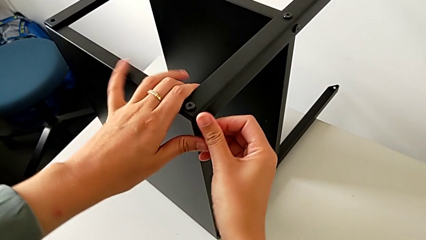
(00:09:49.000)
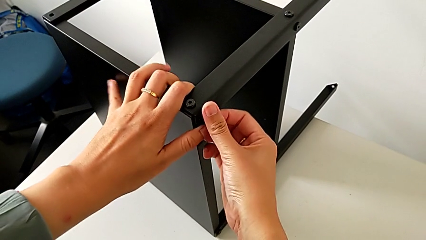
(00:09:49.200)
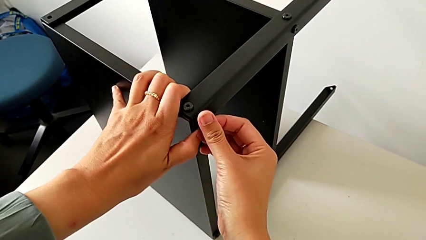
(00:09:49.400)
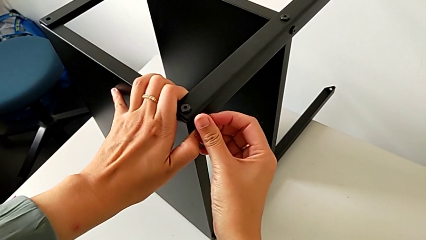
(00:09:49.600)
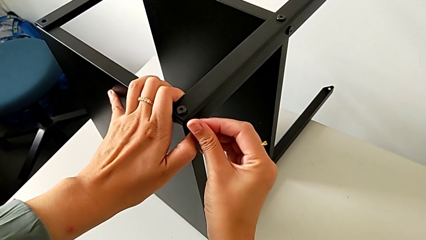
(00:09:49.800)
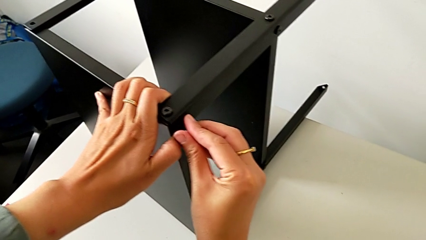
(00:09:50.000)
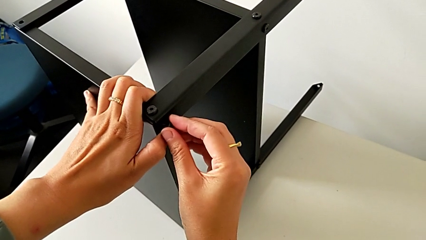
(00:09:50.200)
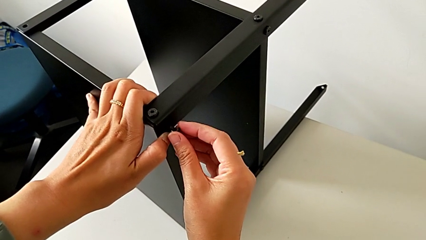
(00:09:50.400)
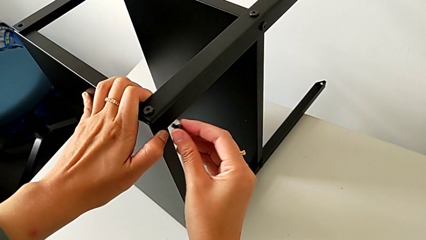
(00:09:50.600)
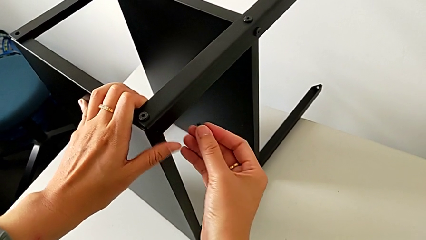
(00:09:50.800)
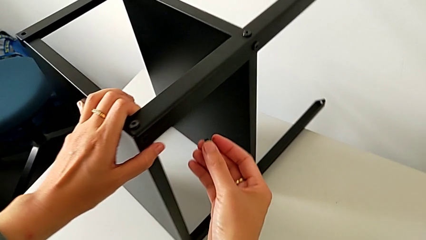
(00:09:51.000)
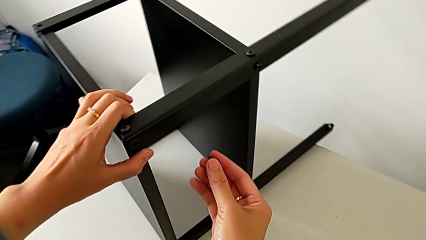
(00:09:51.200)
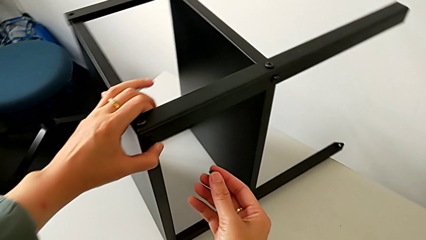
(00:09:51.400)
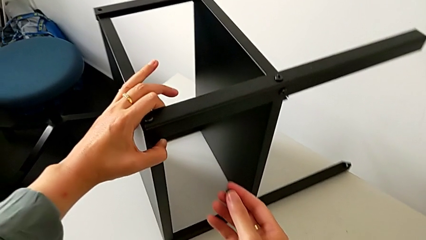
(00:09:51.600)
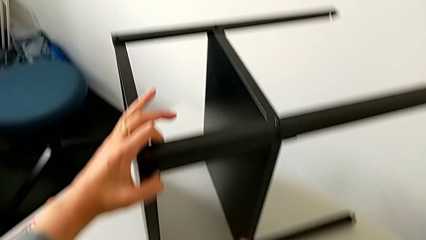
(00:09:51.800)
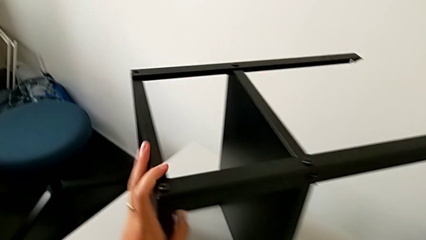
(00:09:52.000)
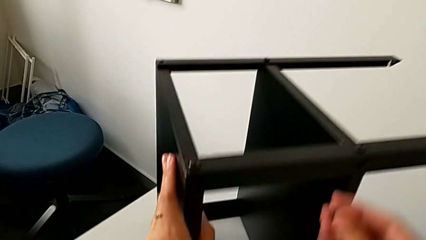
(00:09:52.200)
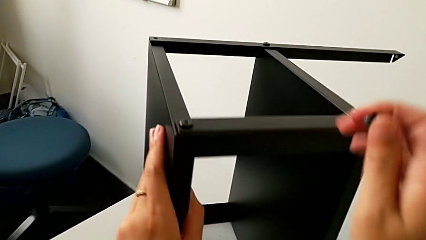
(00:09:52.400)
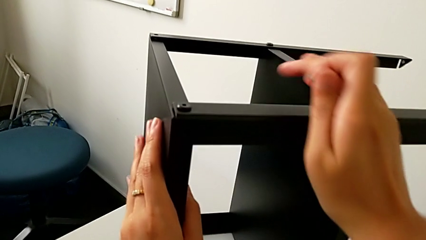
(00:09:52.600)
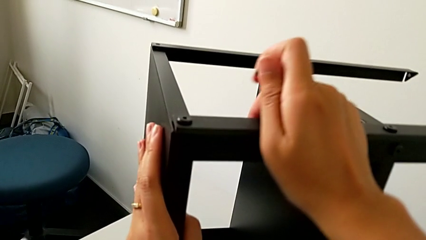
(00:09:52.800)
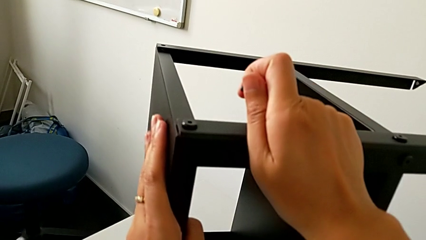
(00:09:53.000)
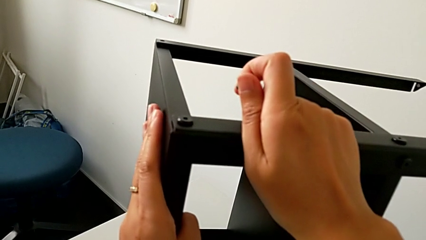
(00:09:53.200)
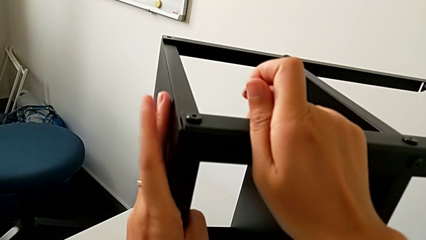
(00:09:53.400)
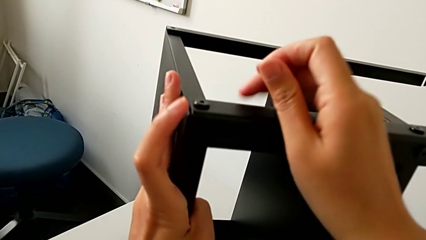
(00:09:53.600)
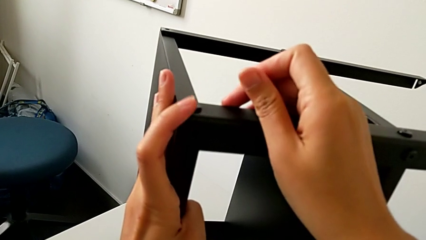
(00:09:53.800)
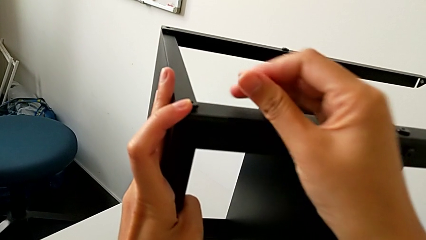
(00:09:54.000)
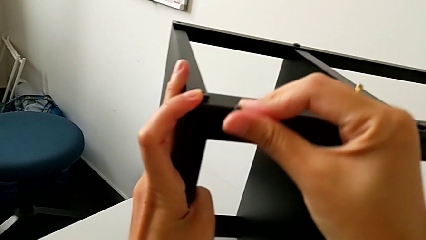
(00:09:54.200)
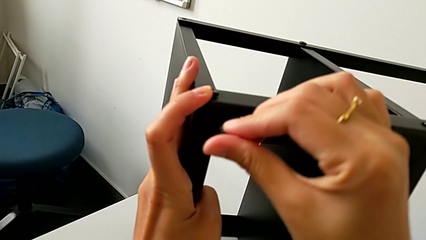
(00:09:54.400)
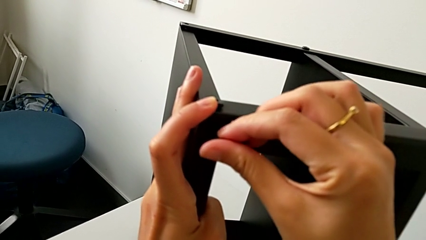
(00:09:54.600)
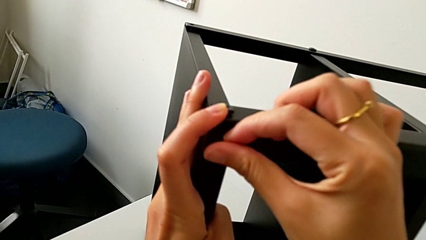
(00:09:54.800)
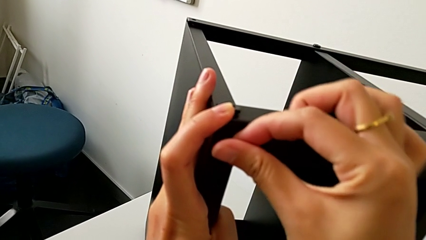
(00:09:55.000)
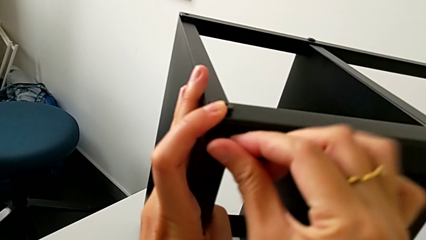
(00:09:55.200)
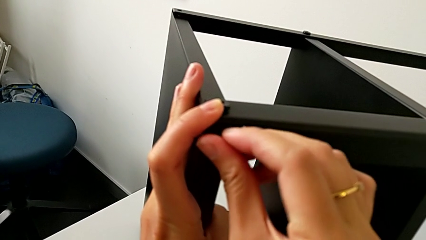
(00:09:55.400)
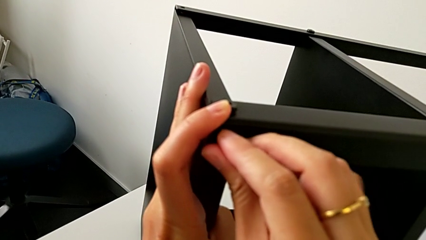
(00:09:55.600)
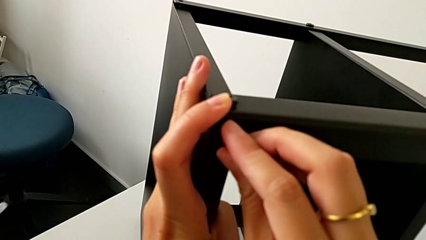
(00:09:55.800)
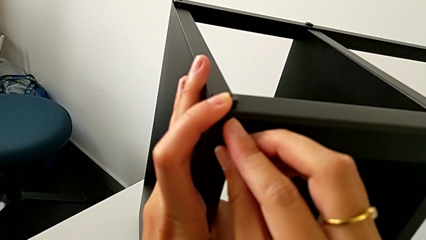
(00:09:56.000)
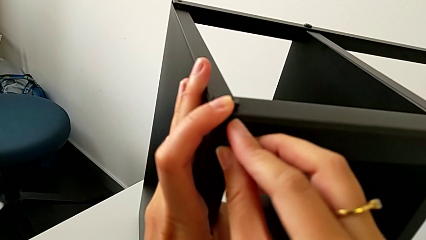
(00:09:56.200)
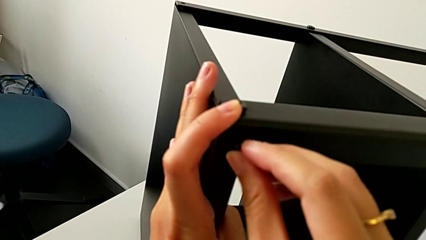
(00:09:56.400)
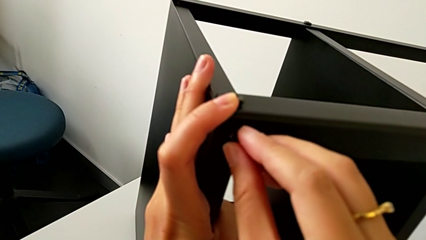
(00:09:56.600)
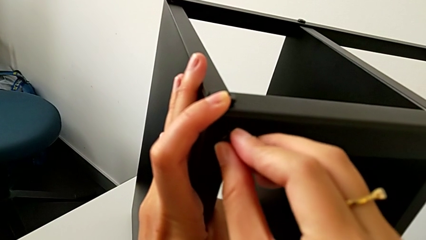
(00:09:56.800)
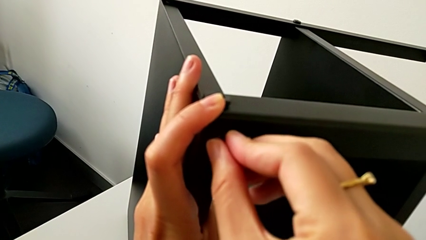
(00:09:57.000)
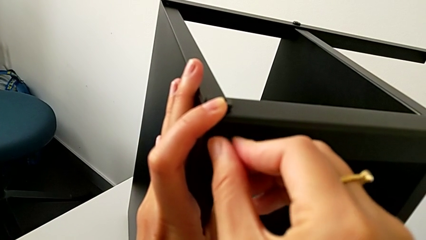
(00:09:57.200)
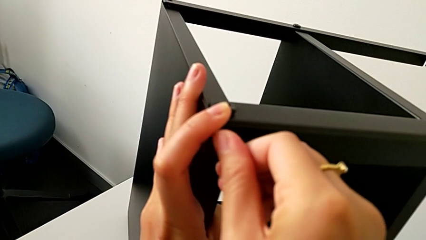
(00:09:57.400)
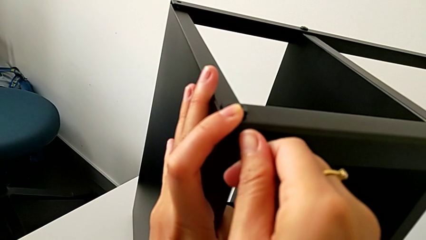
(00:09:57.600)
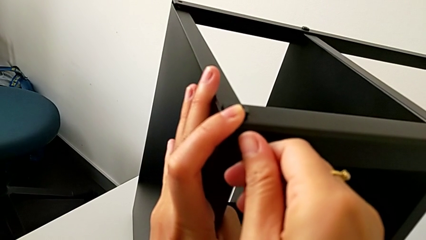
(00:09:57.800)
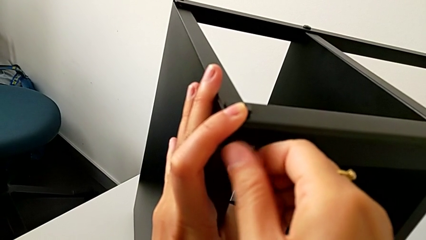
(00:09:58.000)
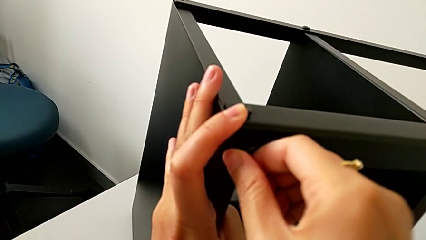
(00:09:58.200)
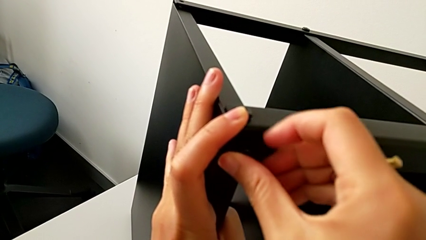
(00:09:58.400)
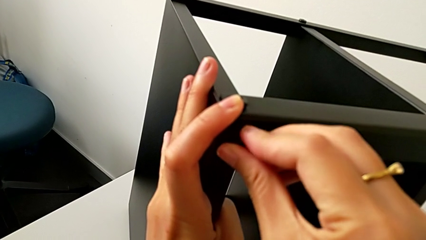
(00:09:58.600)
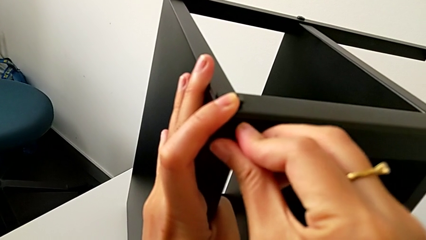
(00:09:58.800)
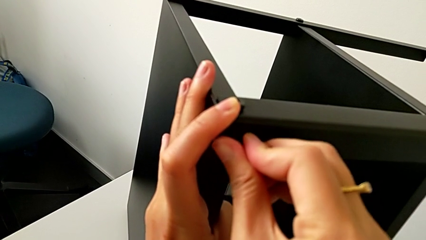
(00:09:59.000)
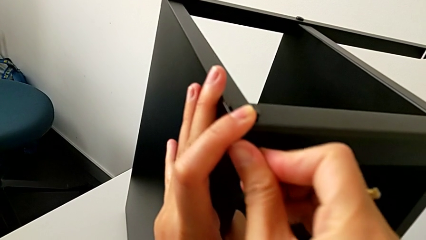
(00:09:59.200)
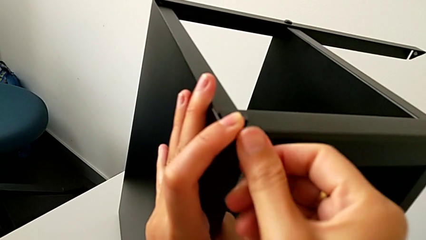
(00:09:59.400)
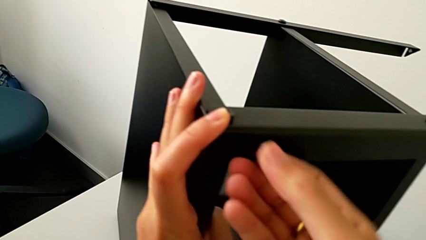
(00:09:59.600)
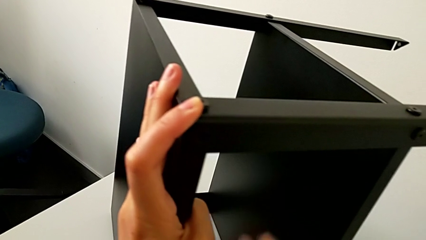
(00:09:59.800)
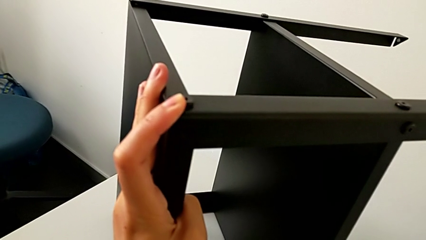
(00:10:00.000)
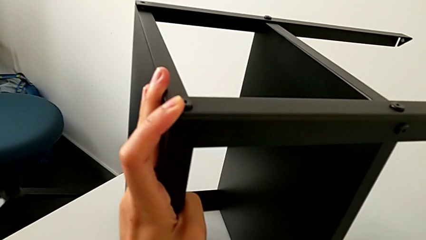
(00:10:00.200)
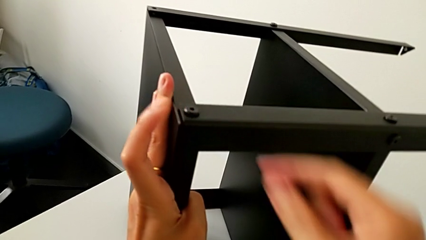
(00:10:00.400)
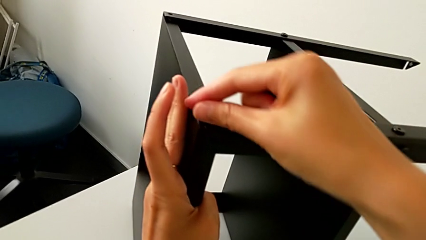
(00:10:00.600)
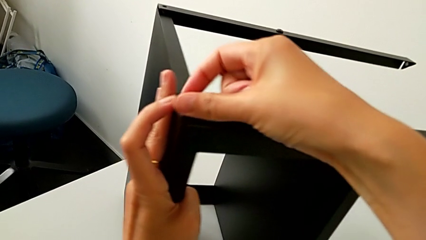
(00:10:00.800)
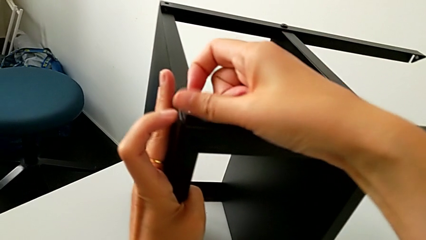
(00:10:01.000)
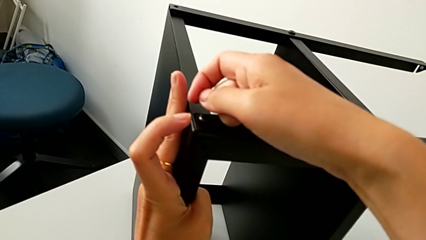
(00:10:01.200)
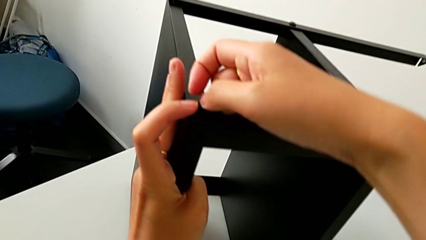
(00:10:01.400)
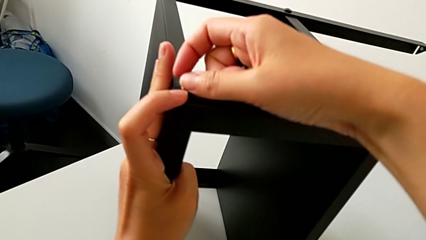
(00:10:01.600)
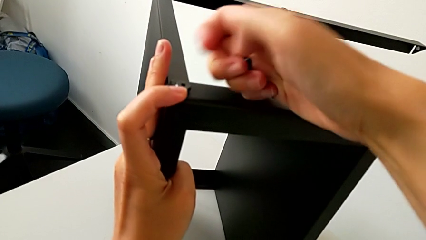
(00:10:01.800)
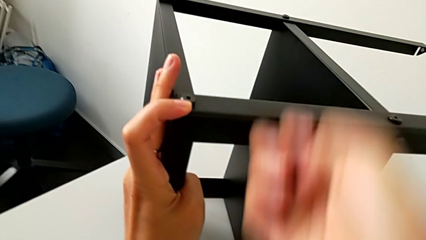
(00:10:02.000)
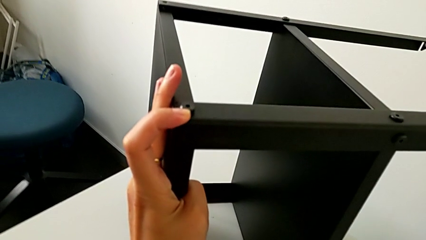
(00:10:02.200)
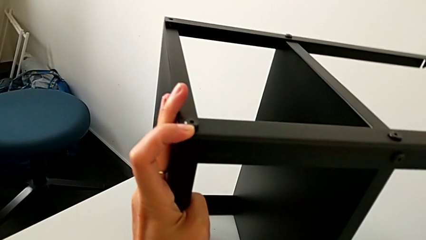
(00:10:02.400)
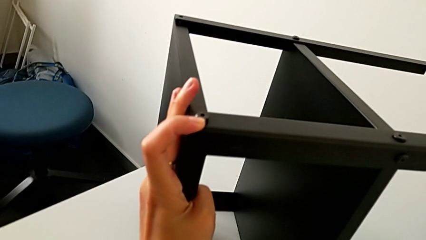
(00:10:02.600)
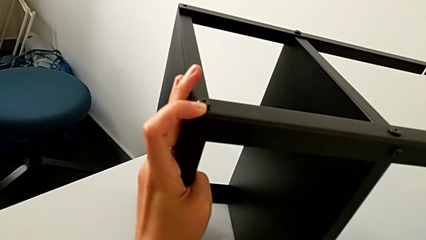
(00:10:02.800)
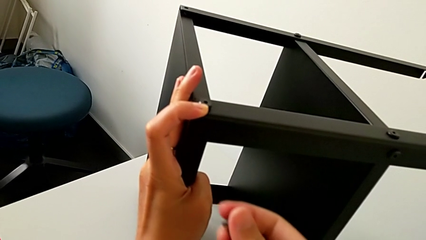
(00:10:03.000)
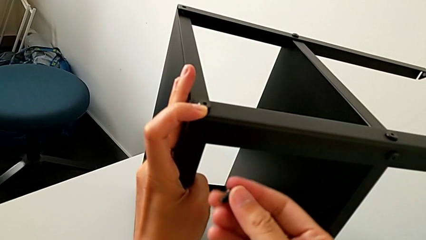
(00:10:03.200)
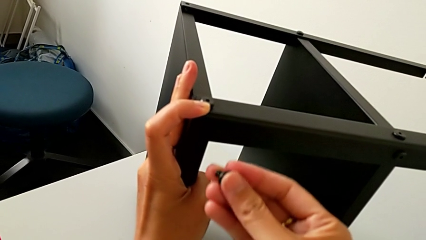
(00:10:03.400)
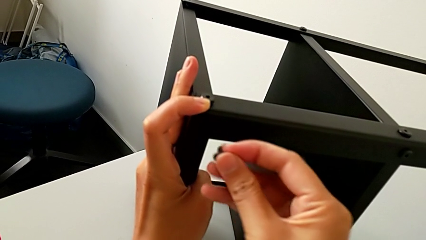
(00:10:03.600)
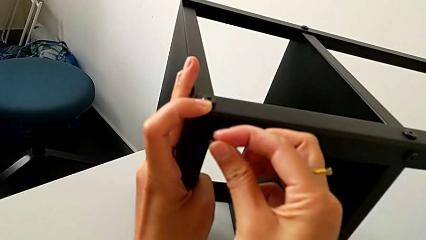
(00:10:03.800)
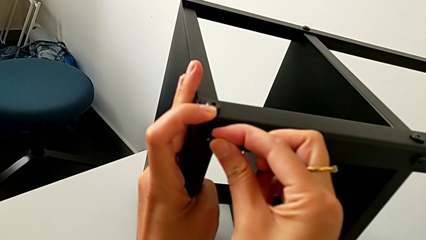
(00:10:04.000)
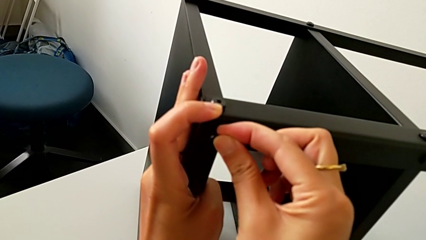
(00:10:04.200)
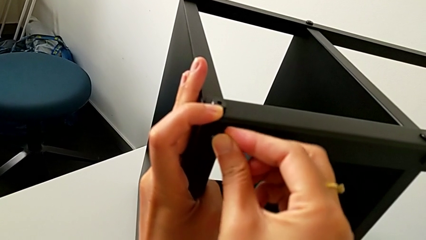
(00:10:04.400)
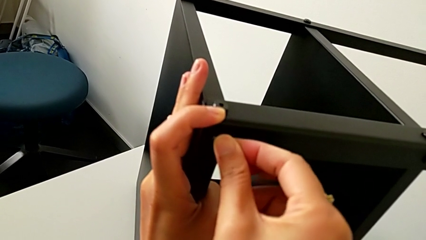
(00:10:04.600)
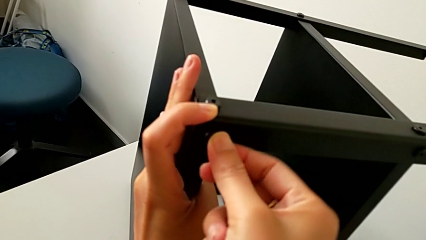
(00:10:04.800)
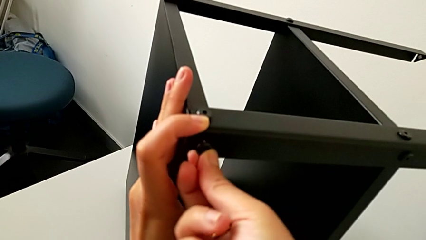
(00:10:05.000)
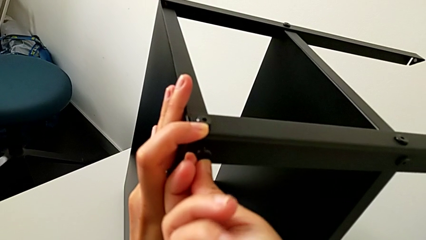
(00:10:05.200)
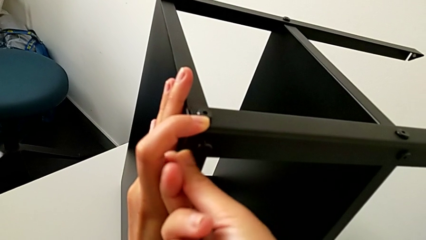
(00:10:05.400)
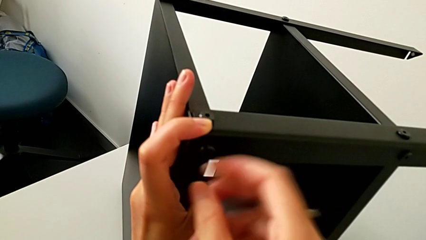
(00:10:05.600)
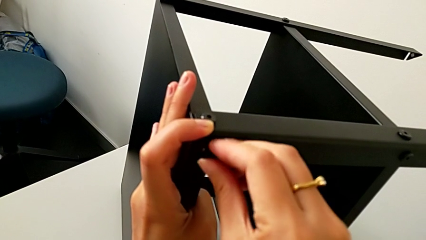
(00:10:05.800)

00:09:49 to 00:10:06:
The camera wearer is assembling the third leg onto the top tray. They withdraw the hex socket head, slide the nightstand, align the top tray, wrongly insert the hex socket head, withdraw it, hold the top tray, approach it and insert the hex socket head.
